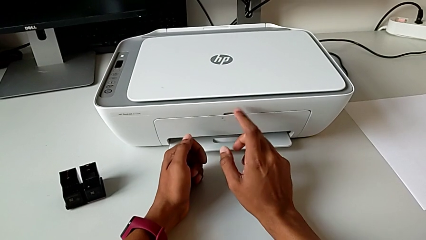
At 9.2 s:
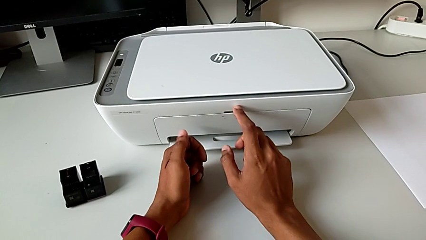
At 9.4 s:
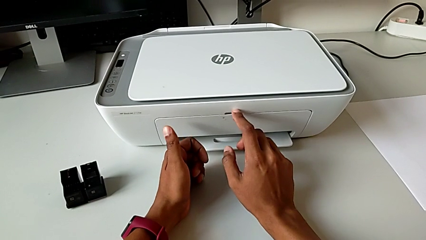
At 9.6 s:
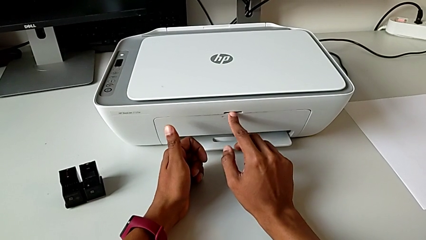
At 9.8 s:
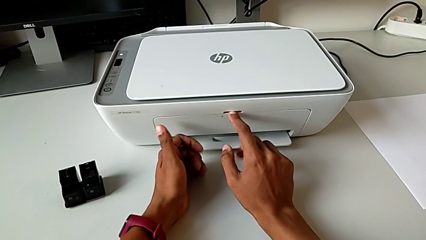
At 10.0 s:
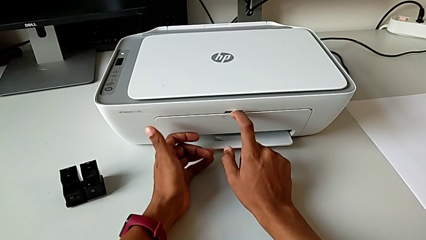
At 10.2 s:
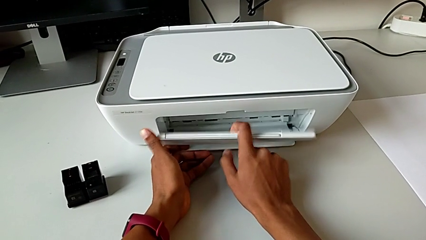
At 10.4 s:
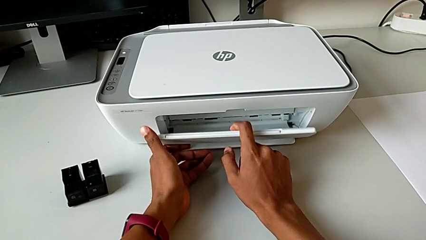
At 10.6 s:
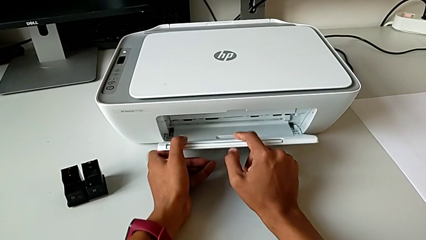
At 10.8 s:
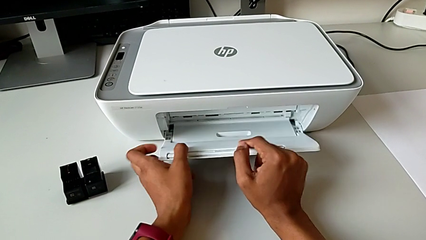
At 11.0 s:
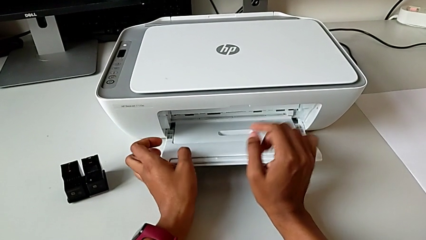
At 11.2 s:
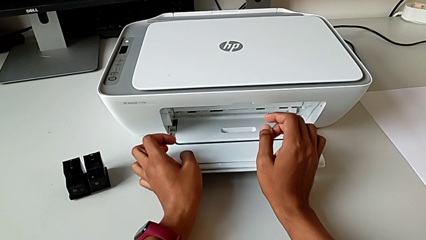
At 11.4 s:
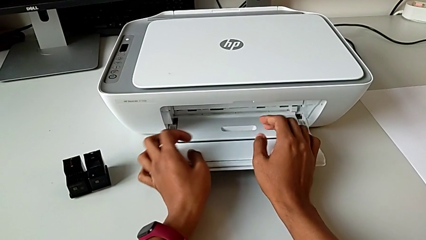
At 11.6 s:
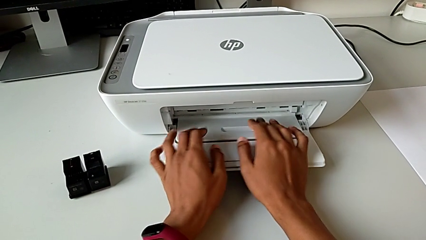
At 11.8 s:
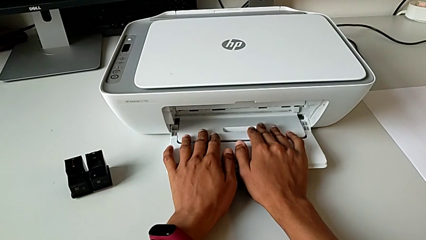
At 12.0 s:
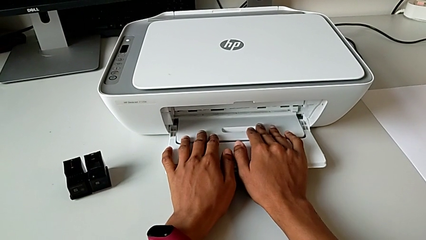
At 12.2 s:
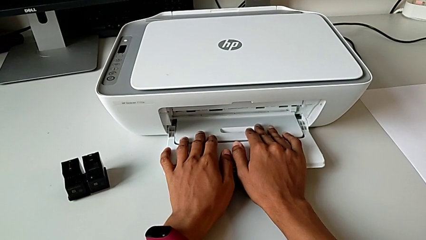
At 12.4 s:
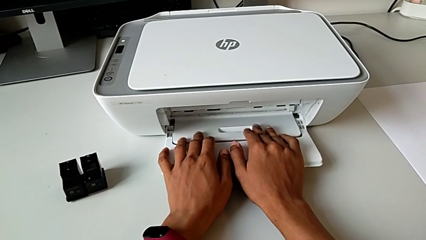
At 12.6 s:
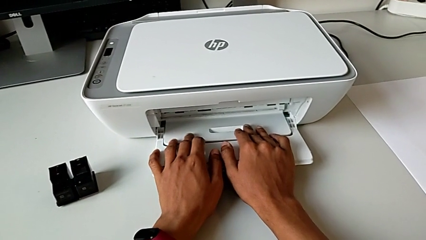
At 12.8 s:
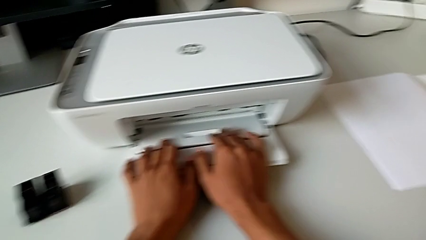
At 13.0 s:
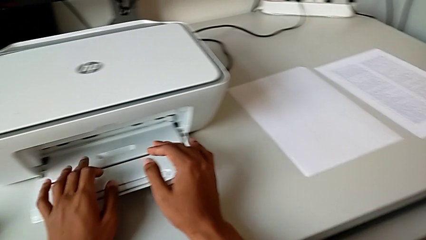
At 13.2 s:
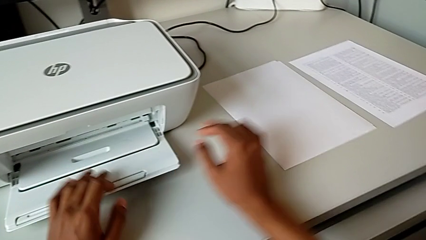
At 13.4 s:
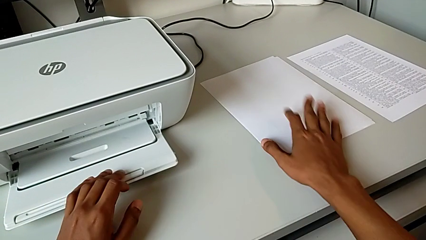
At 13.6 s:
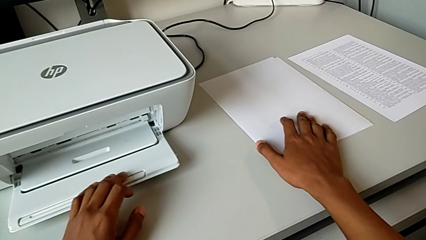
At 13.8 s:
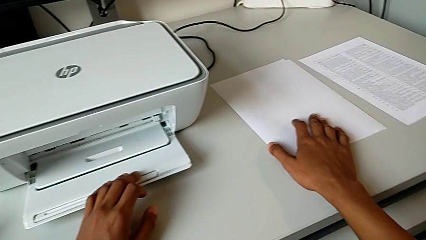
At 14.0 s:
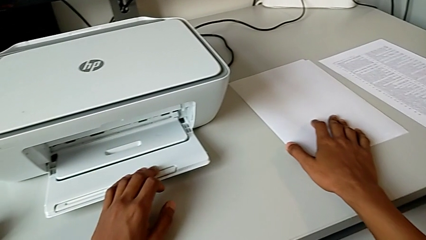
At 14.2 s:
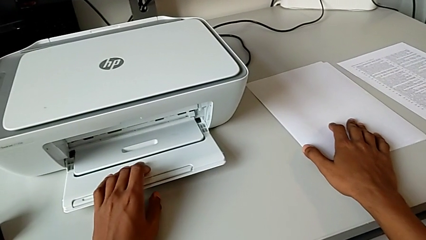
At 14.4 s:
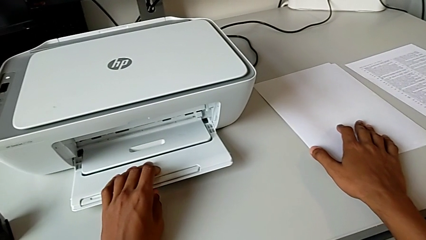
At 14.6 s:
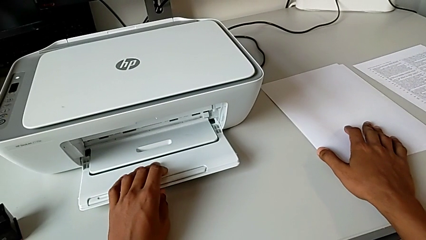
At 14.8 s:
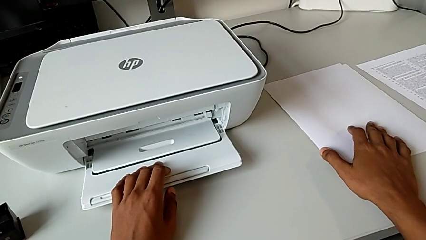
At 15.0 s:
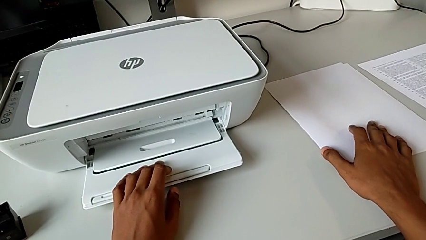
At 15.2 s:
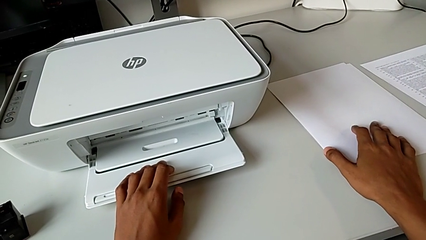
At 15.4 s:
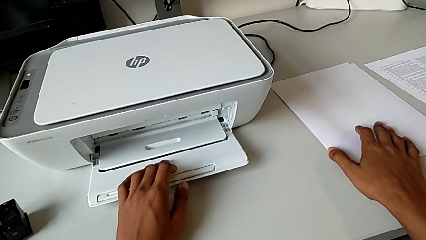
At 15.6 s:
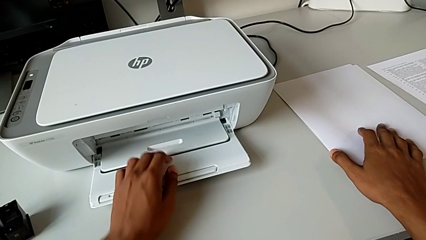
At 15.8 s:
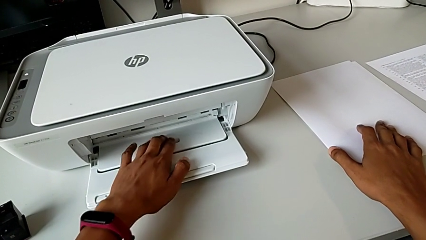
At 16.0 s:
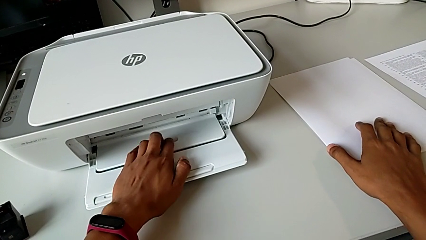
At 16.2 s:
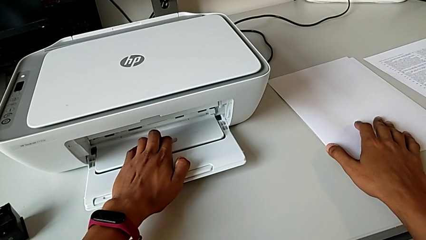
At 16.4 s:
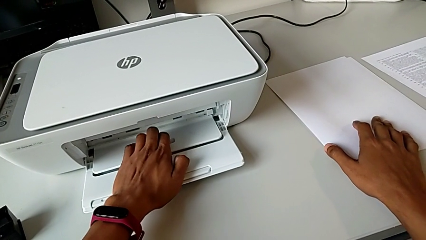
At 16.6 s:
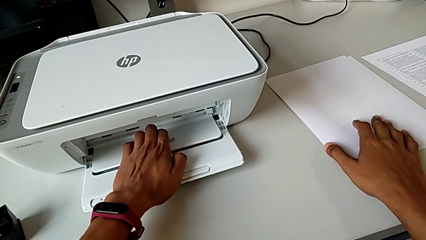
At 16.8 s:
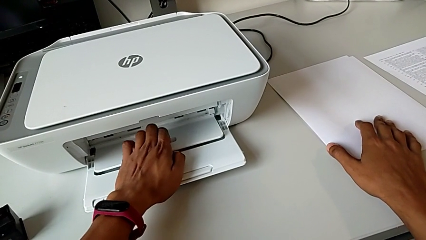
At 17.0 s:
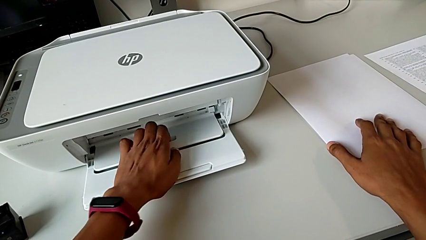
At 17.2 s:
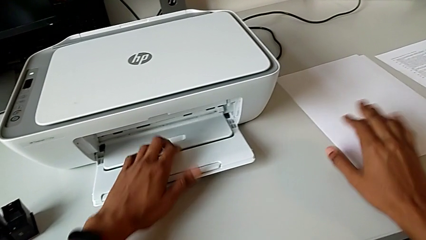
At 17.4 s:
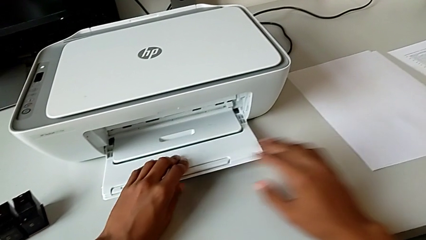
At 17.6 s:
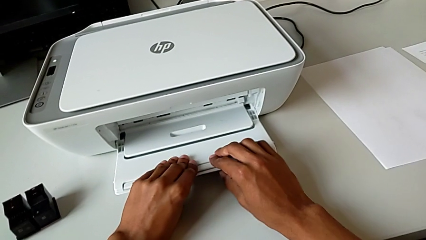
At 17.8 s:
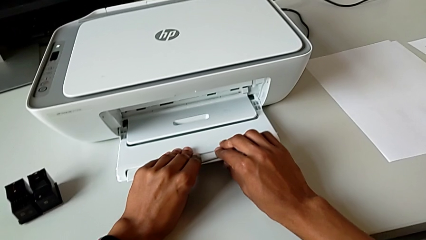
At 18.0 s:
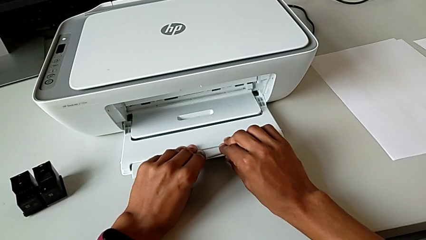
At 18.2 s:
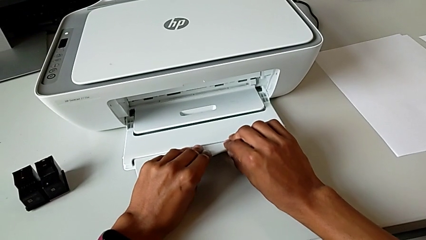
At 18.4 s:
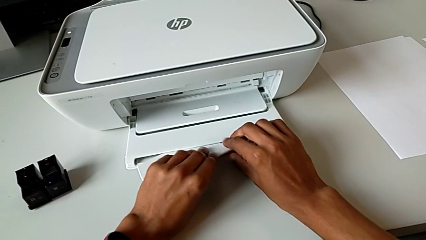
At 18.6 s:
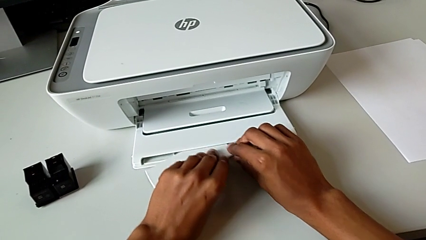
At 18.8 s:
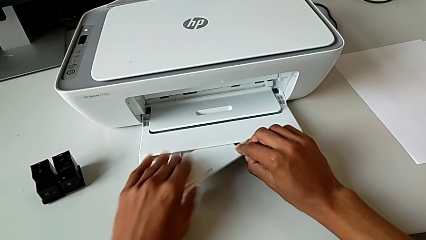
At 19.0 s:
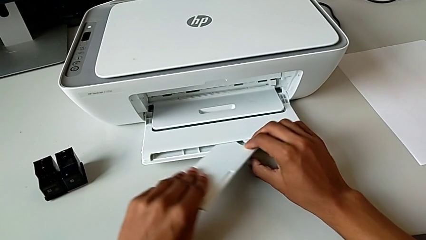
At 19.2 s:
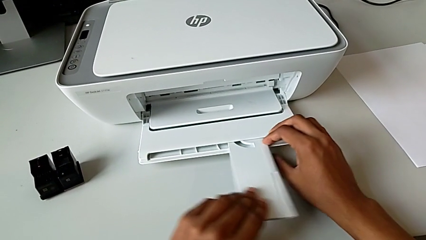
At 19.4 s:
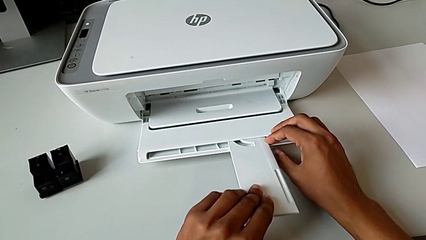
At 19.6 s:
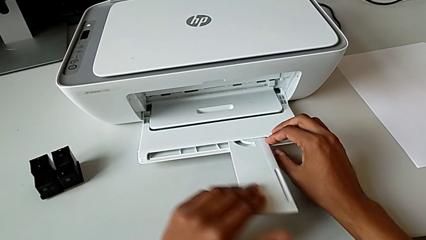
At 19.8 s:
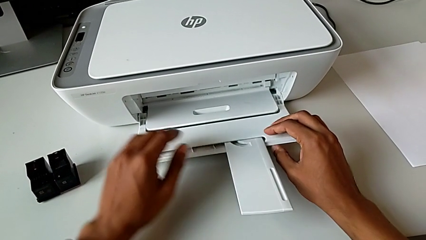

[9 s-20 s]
The camera wearer opens the output tray. They pull the paper tray, open it, touch the paper stack, grab the extending paper tray and open it.

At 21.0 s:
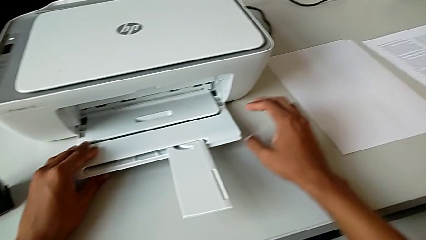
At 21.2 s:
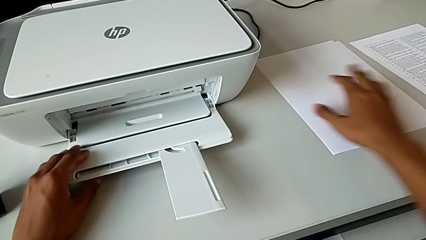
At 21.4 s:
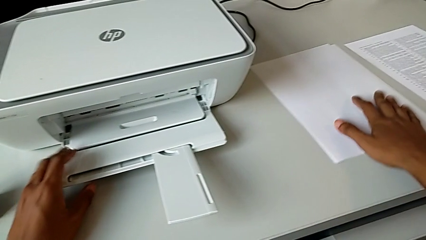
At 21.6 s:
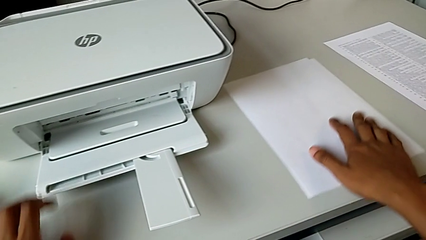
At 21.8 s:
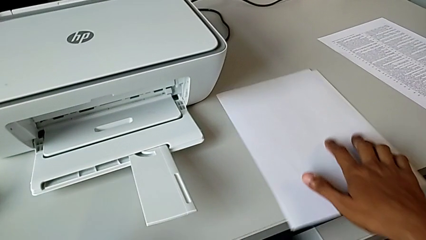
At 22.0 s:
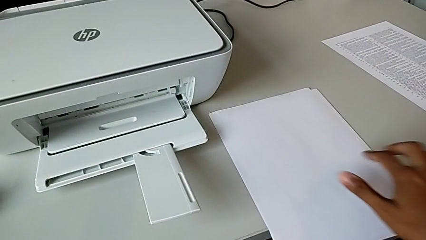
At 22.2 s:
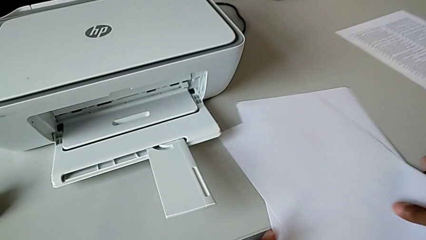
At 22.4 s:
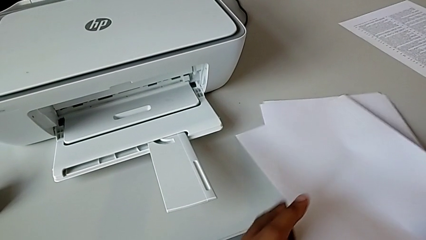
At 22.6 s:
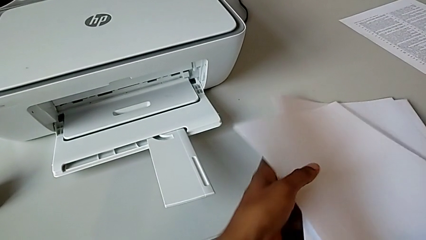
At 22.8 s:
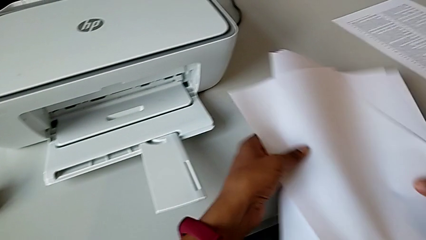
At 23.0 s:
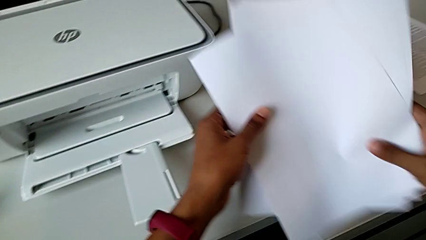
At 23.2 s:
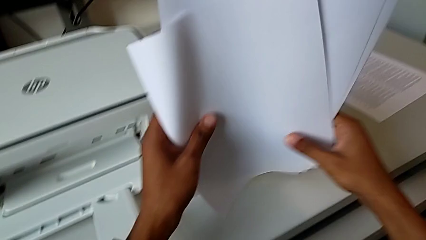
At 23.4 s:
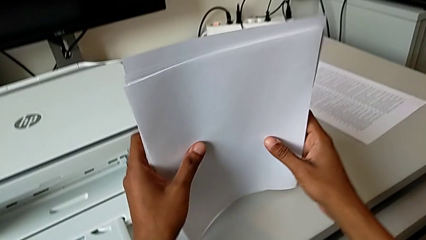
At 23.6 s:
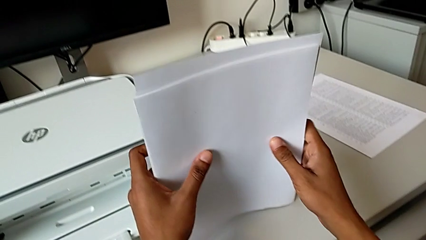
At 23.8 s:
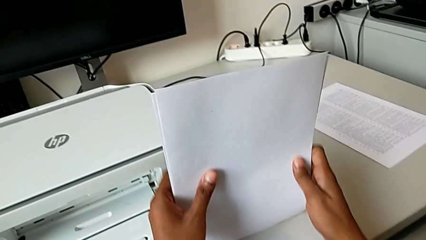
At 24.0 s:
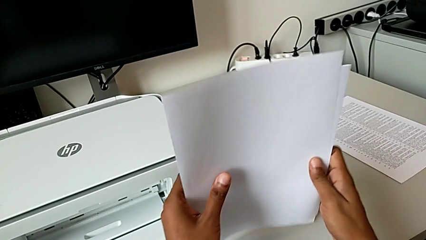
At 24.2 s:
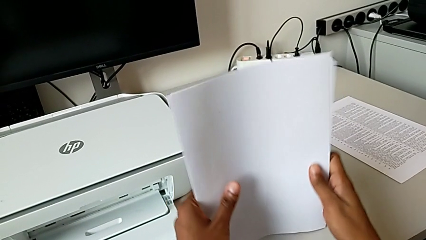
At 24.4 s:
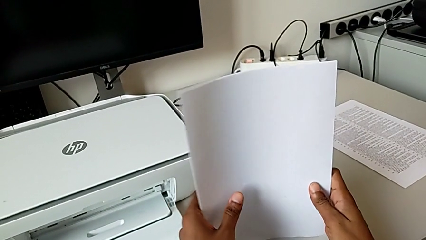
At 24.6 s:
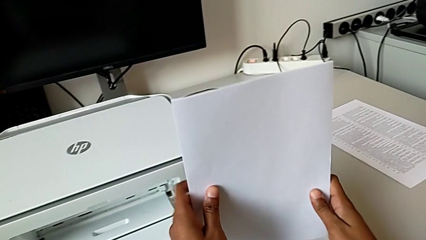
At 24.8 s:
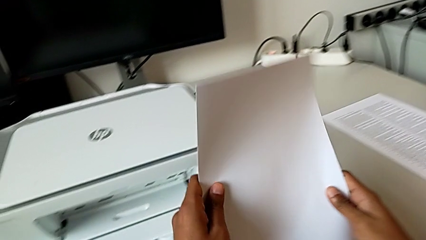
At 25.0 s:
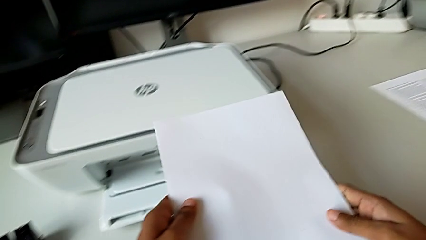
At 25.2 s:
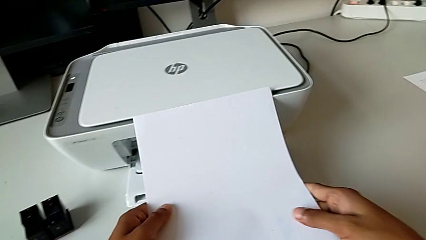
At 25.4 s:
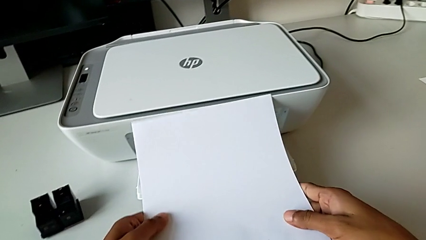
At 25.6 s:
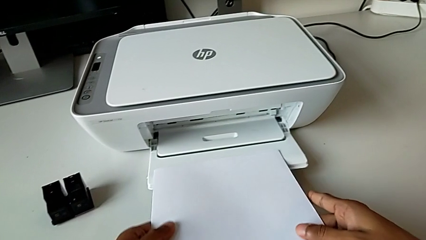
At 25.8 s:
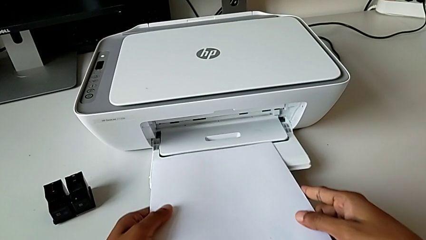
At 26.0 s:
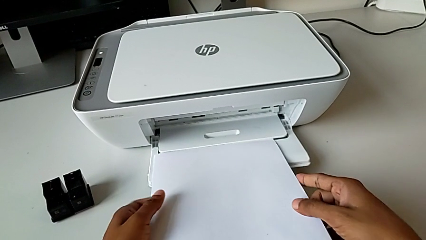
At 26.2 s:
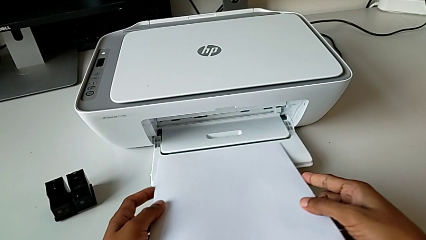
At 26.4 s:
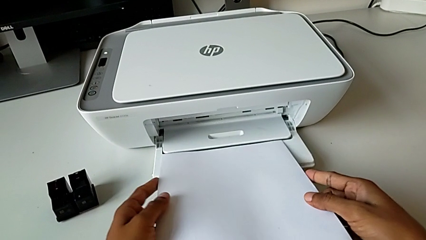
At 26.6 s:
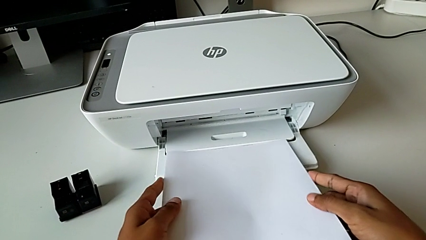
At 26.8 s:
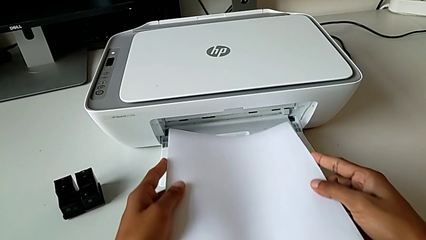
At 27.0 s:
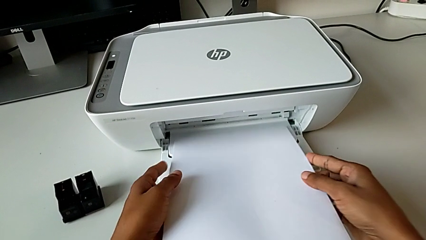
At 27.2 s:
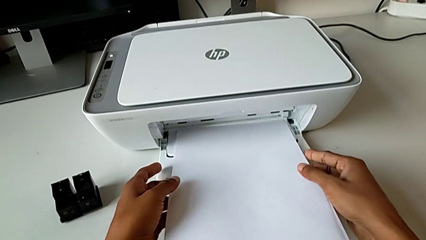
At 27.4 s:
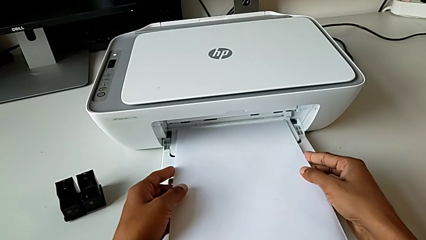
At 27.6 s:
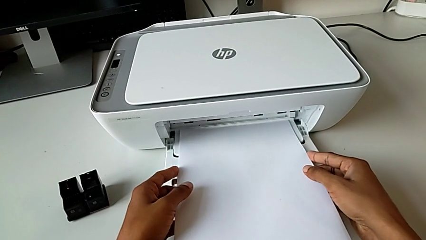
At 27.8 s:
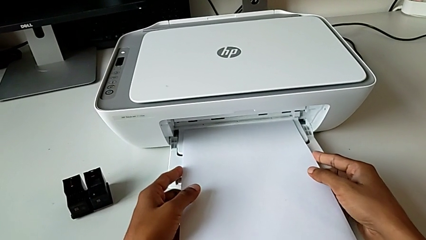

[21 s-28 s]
The camera wearer is opening the paper tray. They grab the paper stack, align it and wrongly insert it into the wrong place.
